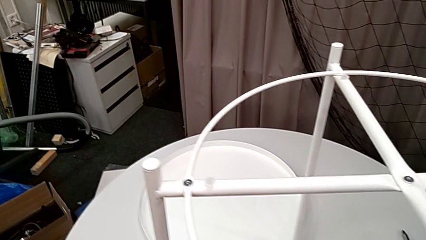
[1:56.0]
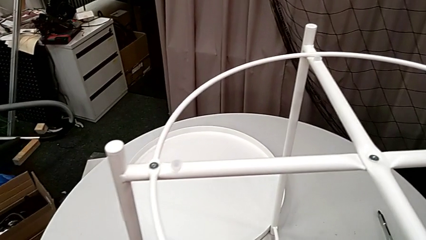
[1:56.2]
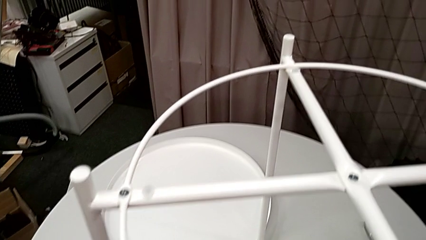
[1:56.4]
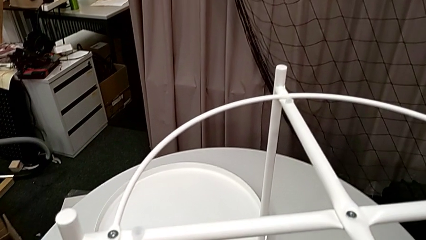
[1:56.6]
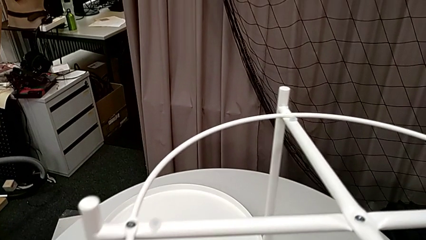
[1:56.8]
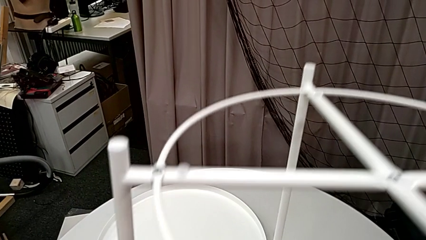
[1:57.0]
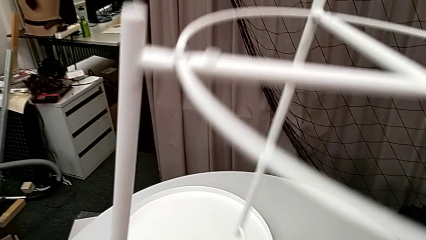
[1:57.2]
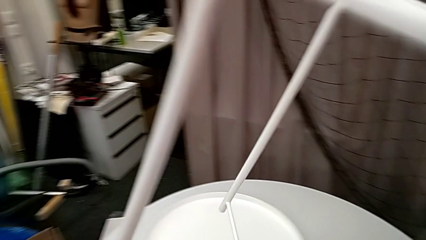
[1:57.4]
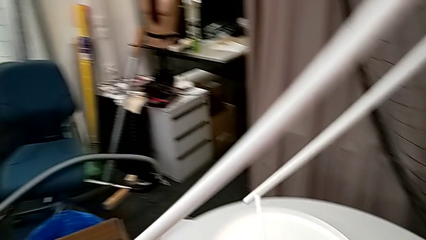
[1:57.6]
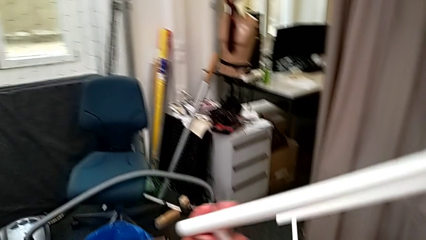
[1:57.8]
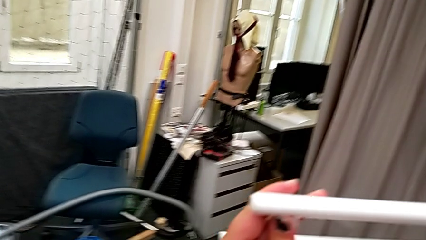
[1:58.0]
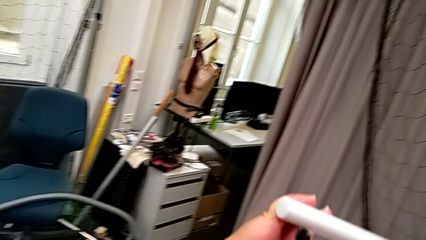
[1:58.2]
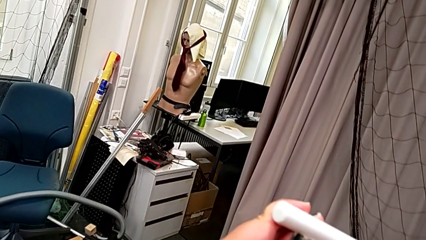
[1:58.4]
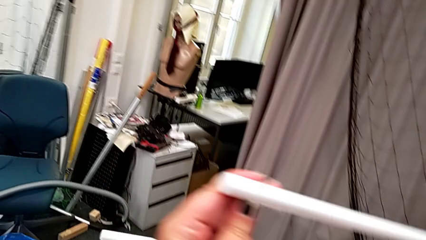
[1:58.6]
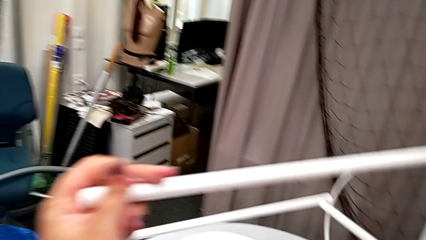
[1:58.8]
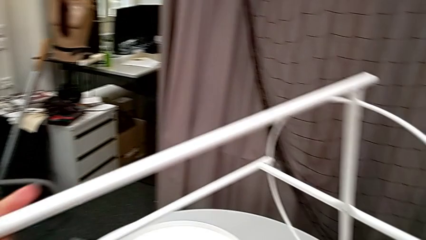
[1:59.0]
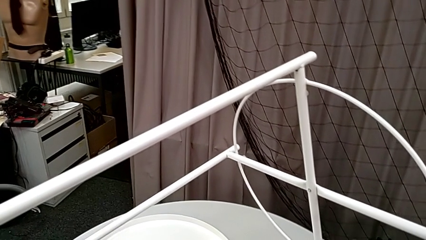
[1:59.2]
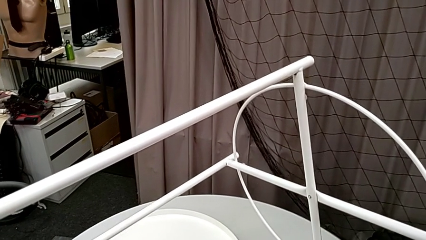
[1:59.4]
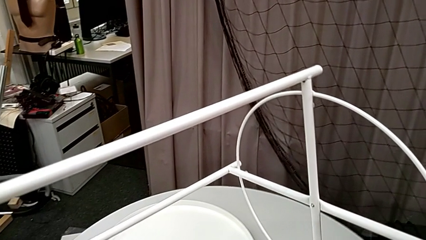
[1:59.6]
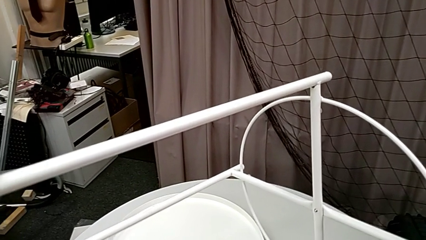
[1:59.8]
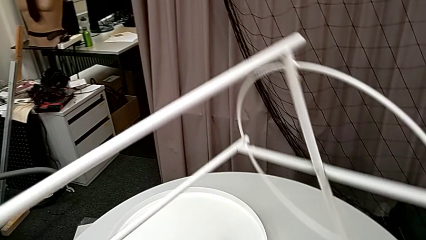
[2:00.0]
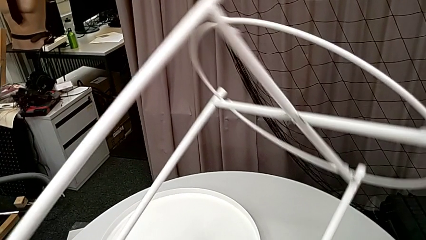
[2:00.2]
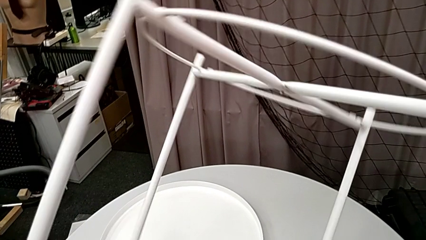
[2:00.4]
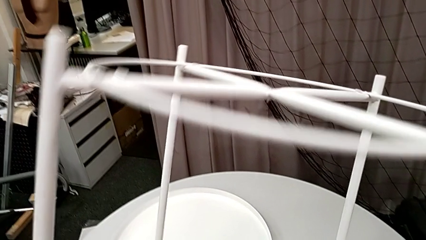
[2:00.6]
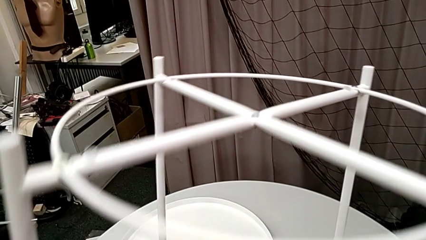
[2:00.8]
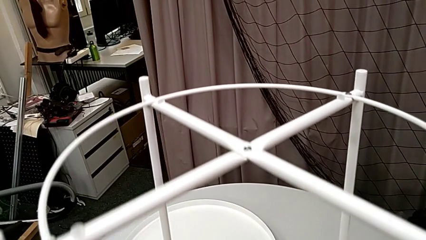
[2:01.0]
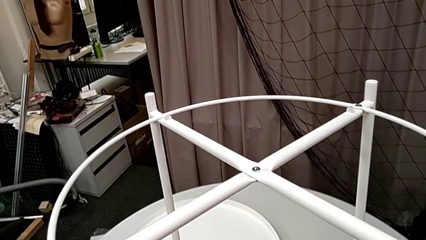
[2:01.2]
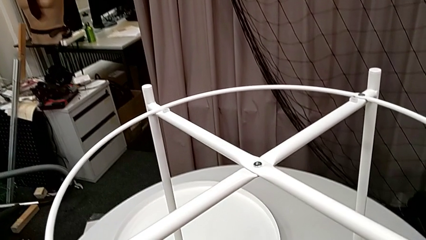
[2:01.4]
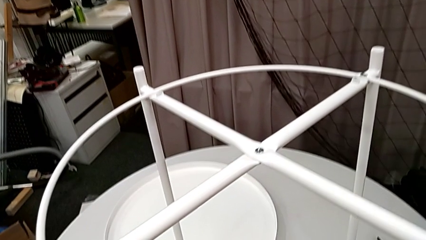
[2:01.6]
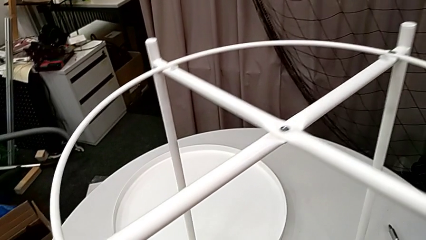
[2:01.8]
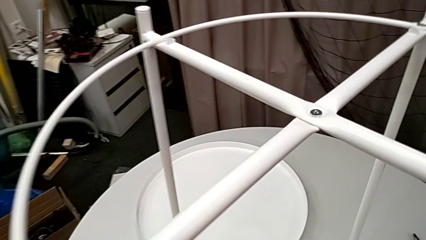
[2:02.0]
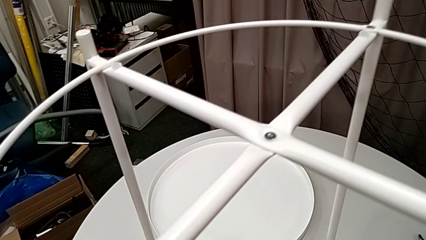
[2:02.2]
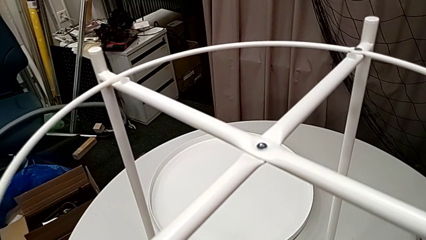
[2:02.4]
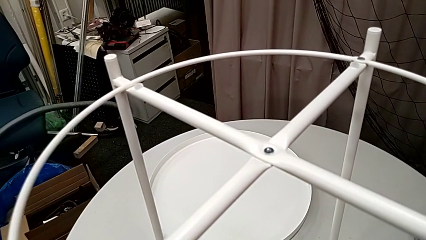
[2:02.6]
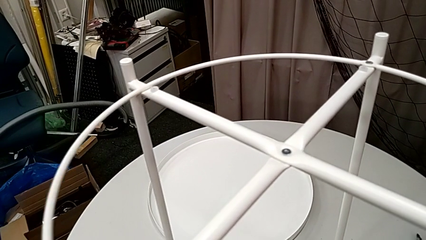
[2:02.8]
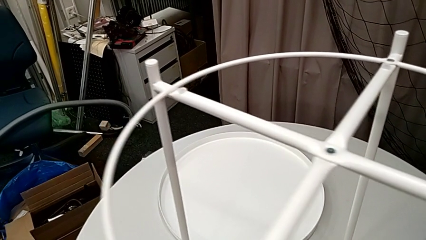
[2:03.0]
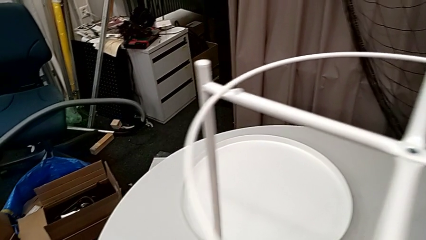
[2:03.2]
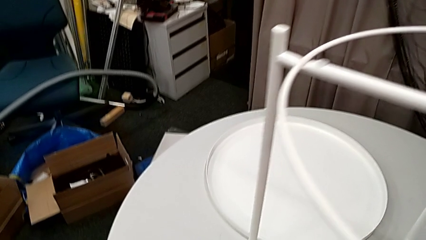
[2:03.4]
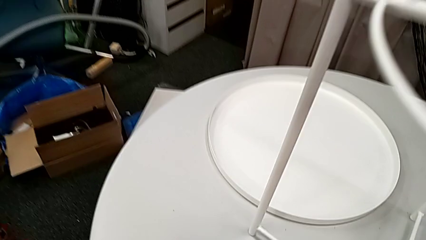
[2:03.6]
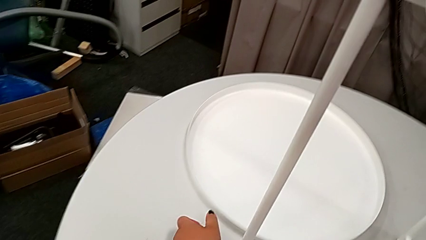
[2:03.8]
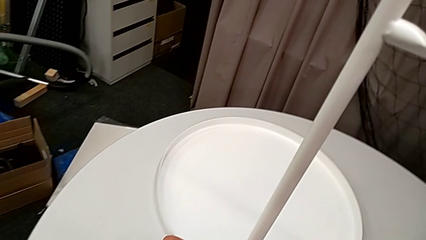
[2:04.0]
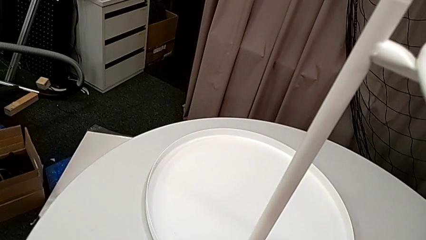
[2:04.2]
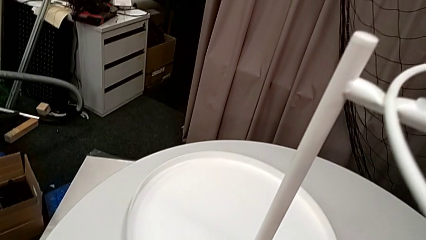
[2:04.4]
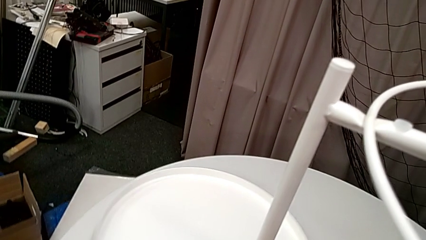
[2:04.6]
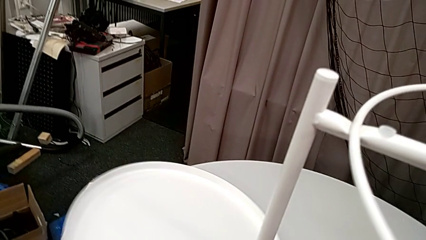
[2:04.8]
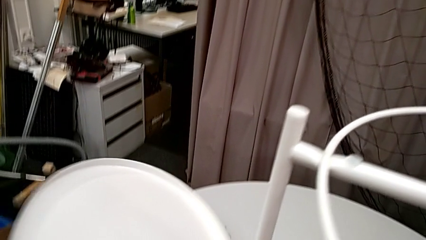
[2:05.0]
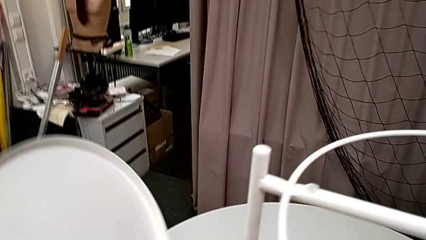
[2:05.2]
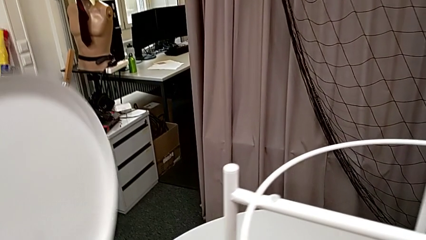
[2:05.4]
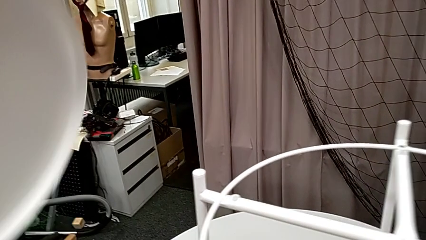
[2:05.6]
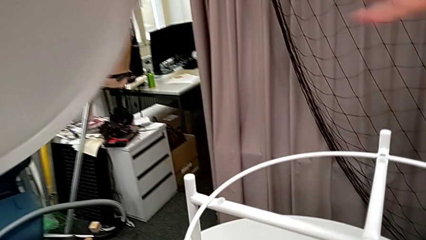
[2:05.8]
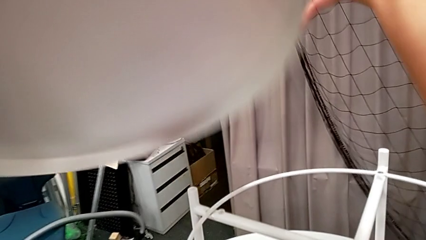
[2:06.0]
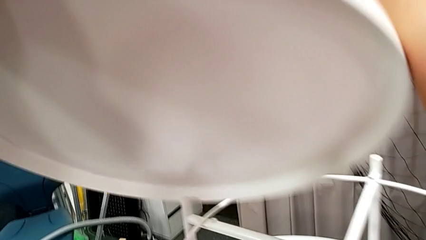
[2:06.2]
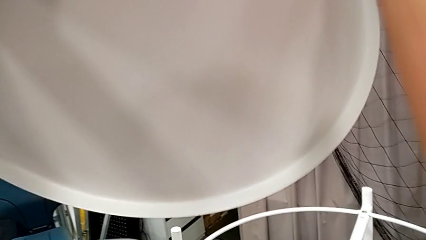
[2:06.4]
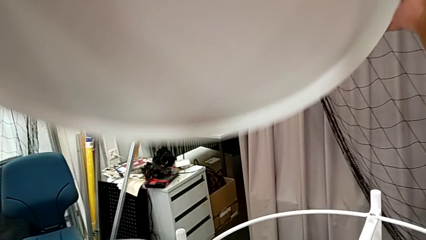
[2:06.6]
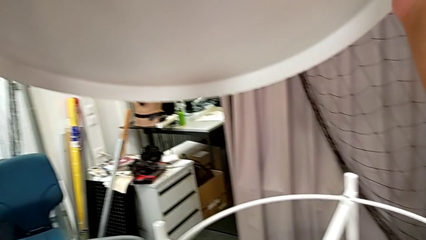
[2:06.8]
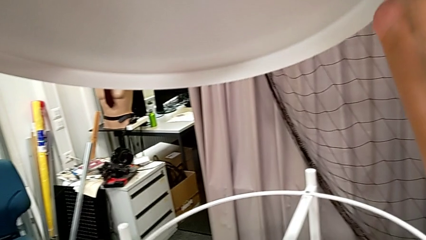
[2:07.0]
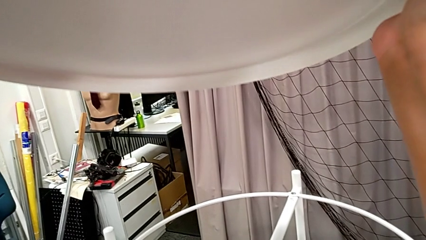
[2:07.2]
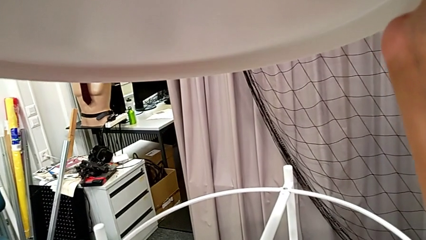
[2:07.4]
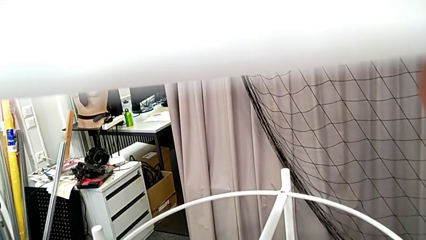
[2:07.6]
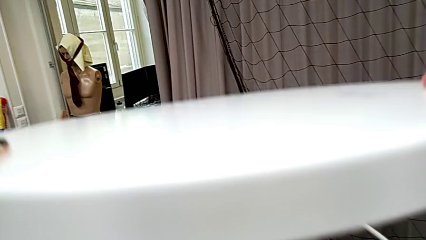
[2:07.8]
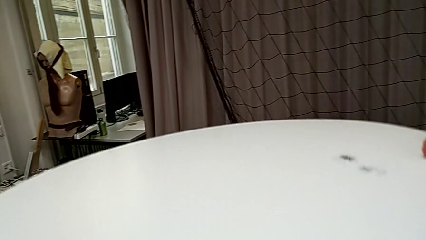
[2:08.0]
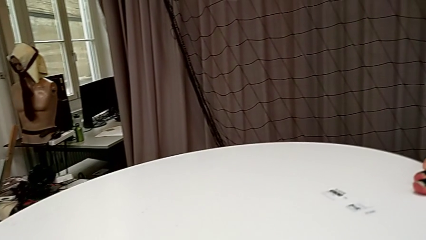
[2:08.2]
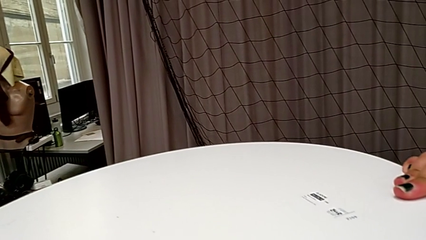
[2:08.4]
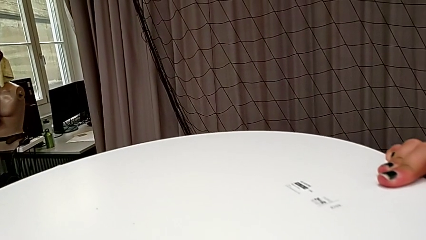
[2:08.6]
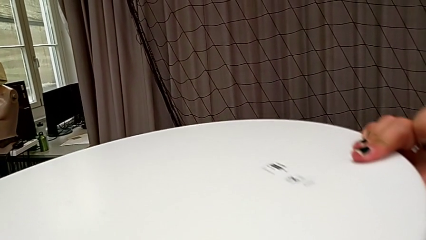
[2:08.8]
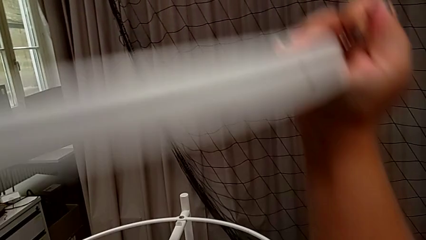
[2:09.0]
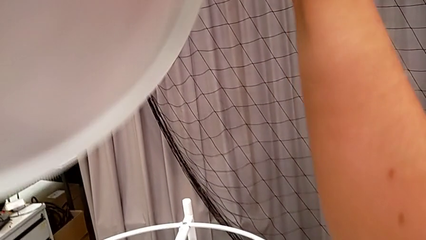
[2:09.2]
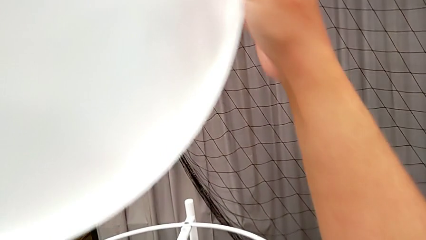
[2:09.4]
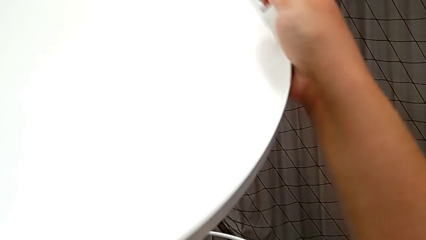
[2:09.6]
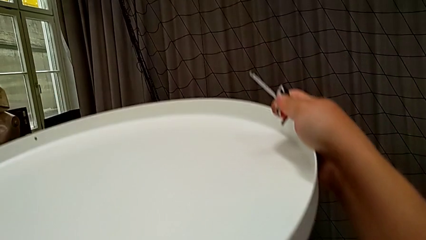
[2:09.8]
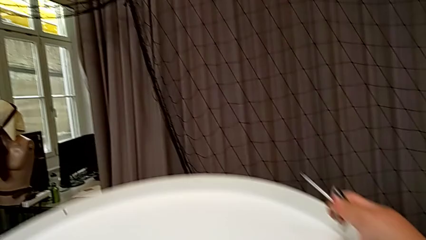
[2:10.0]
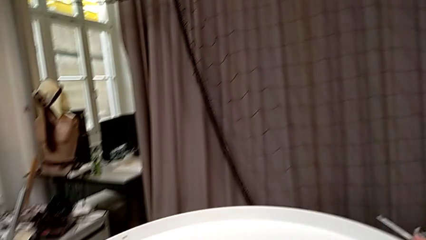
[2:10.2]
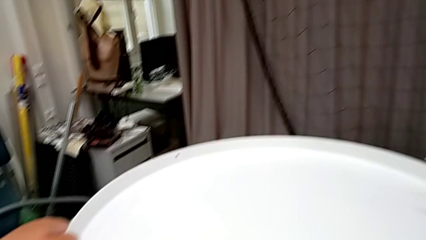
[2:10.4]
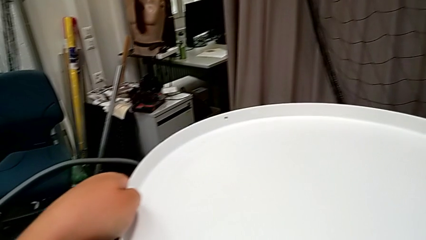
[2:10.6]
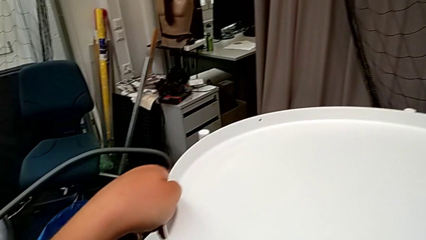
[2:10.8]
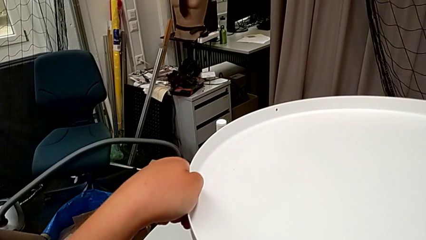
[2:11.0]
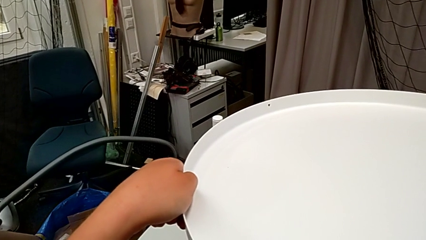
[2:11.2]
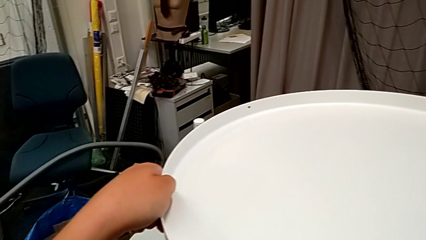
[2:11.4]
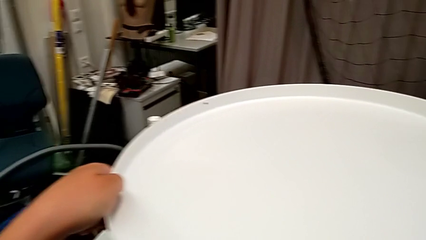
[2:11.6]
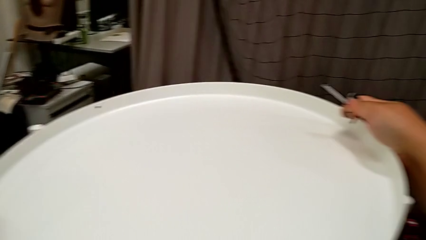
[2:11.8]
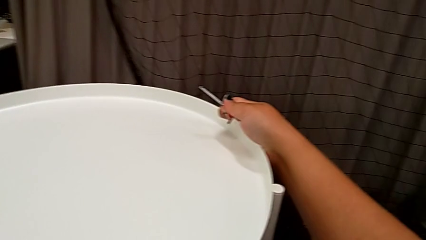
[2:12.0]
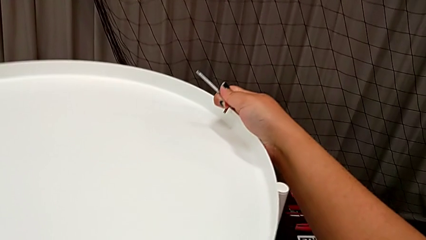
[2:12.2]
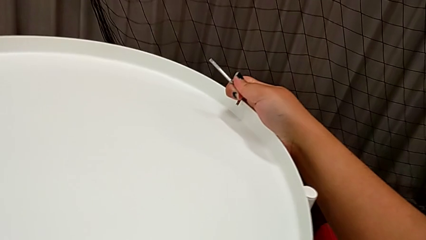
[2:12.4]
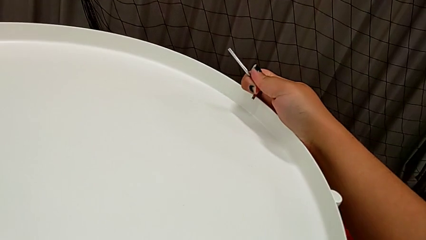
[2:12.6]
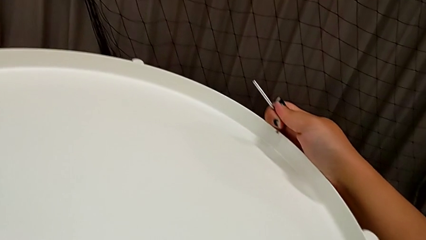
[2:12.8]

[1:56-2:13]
The camera wearer is assembling the tray. They rotate the tray table, hold it, rotate it and place it. They grab the tray, lift it, wrongly place it in the wrong side, rotate the tray and place it.
